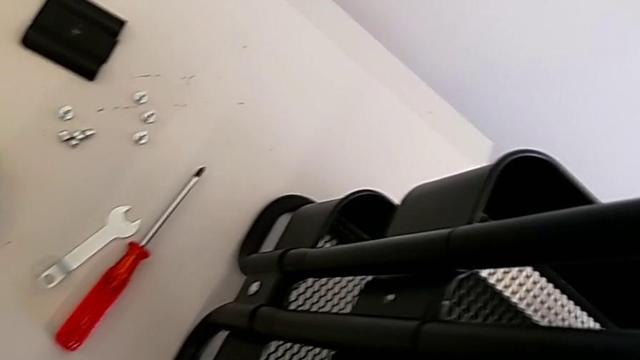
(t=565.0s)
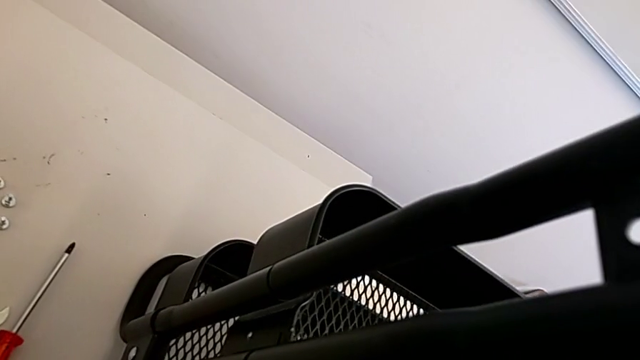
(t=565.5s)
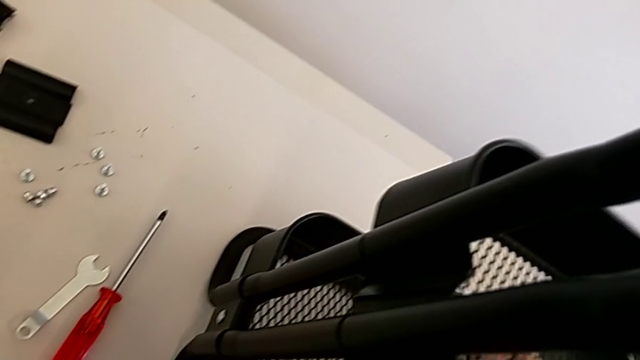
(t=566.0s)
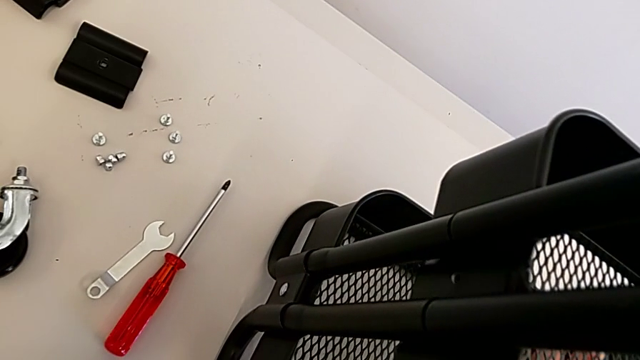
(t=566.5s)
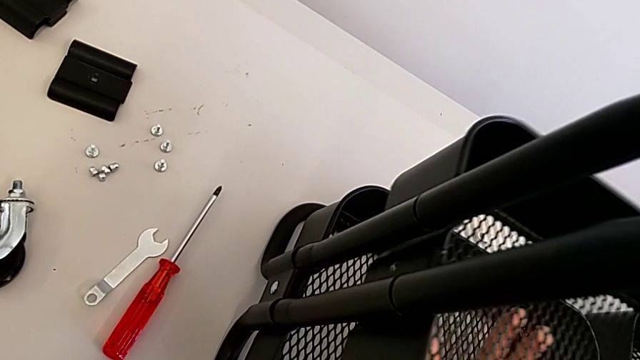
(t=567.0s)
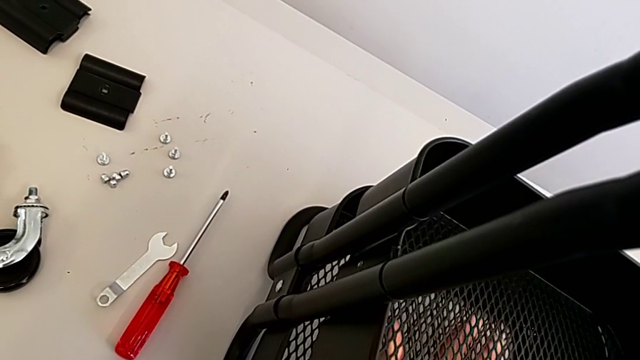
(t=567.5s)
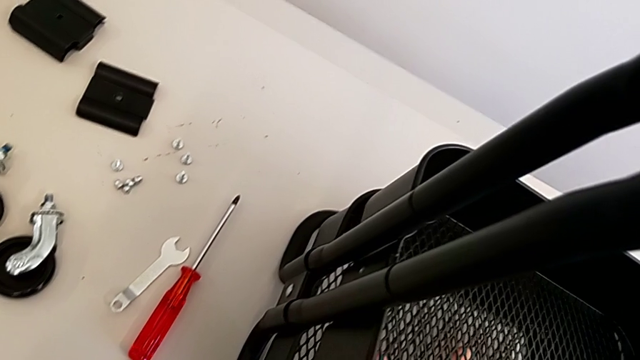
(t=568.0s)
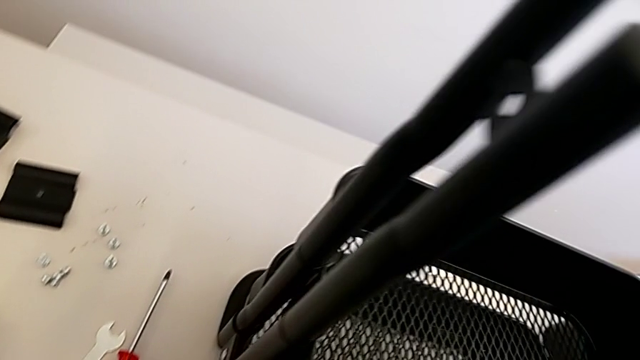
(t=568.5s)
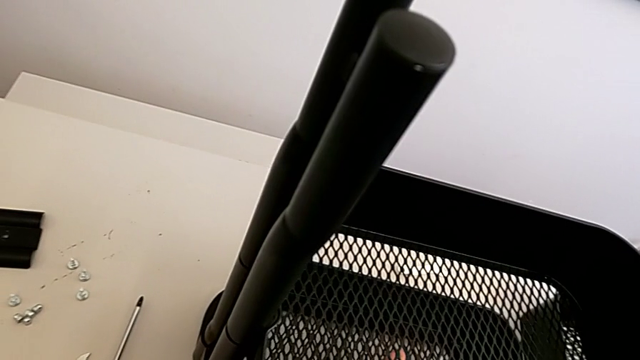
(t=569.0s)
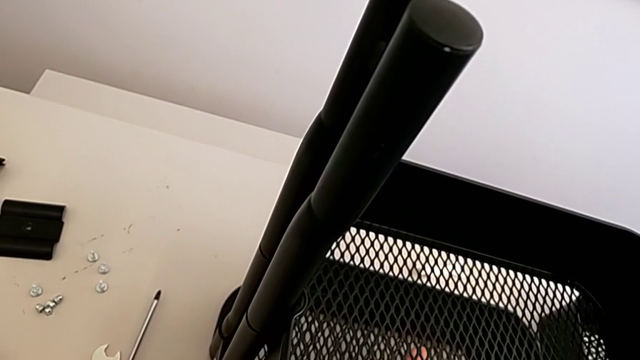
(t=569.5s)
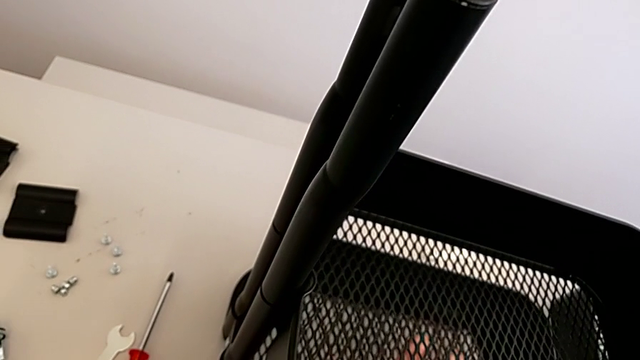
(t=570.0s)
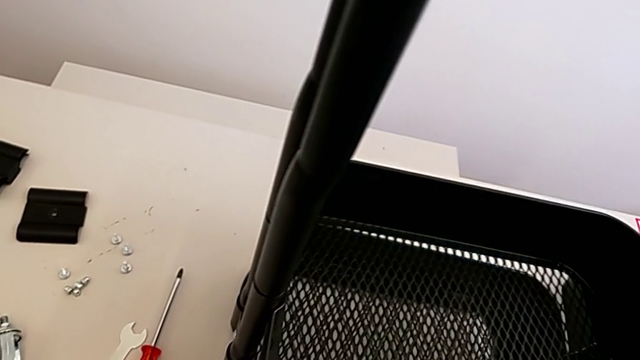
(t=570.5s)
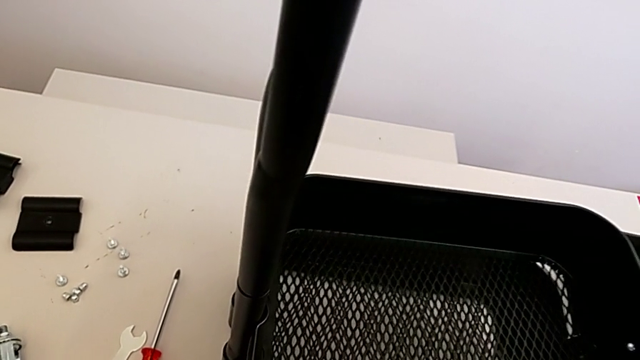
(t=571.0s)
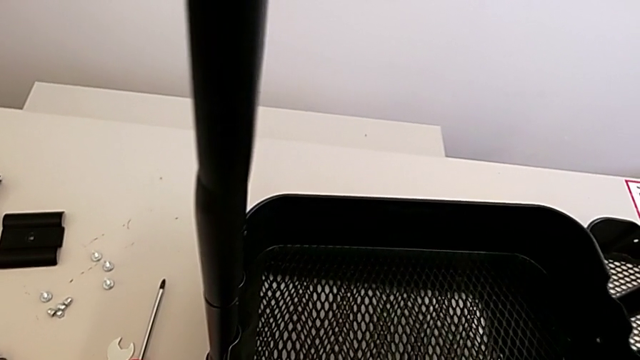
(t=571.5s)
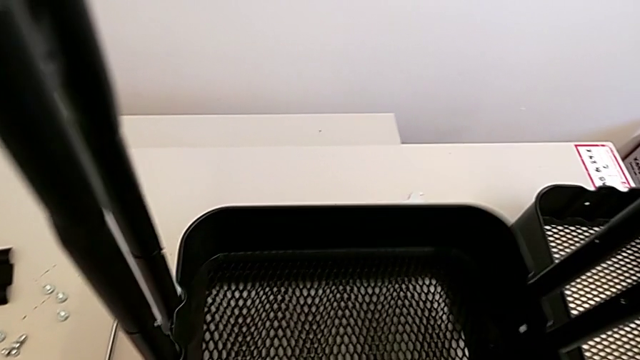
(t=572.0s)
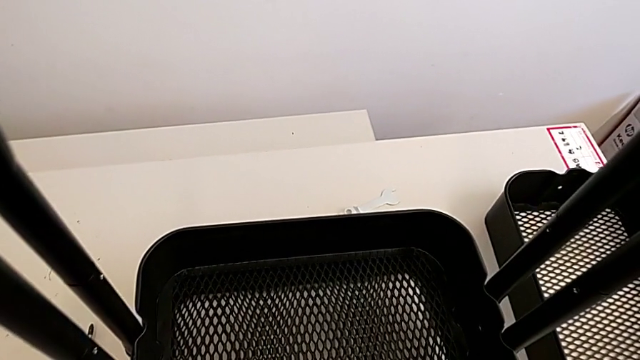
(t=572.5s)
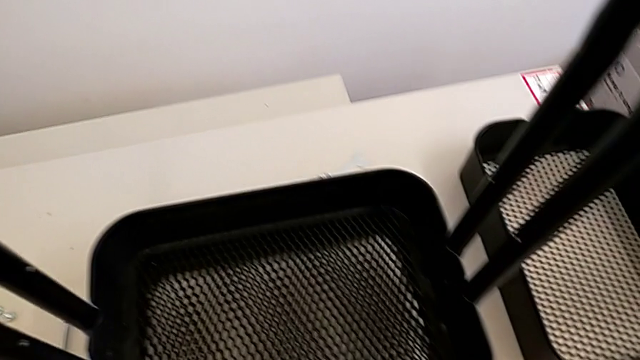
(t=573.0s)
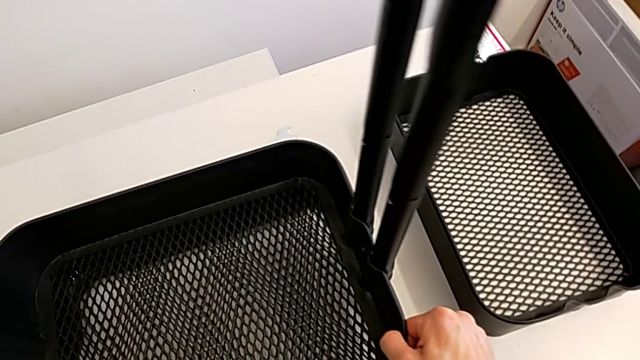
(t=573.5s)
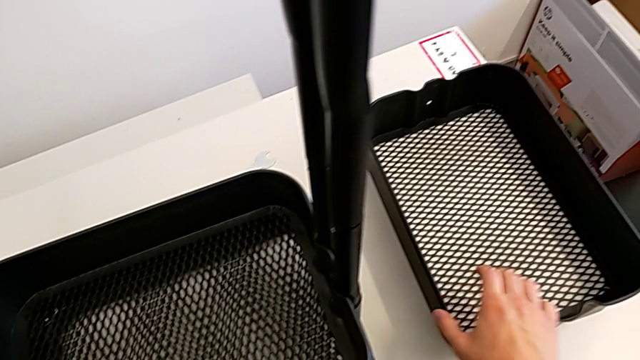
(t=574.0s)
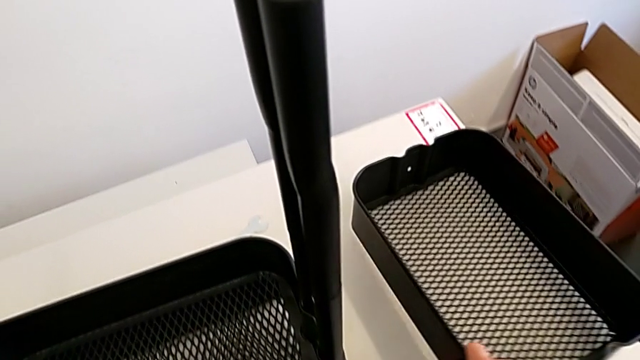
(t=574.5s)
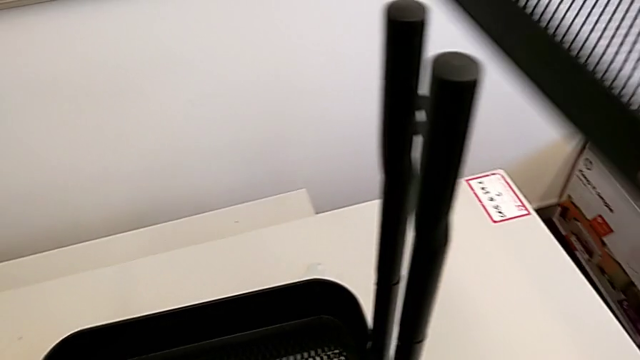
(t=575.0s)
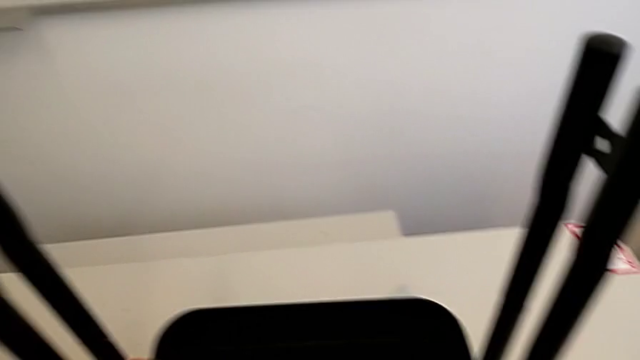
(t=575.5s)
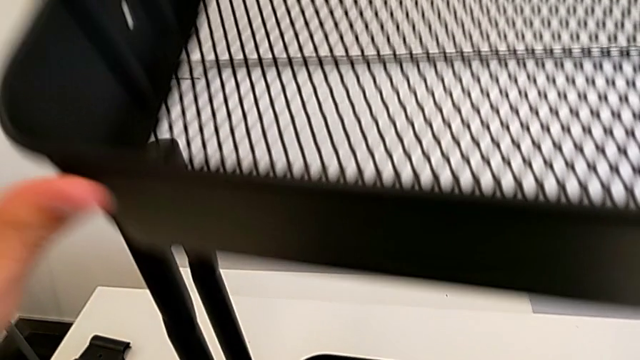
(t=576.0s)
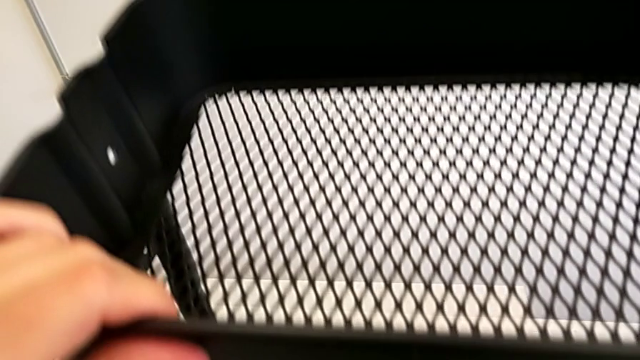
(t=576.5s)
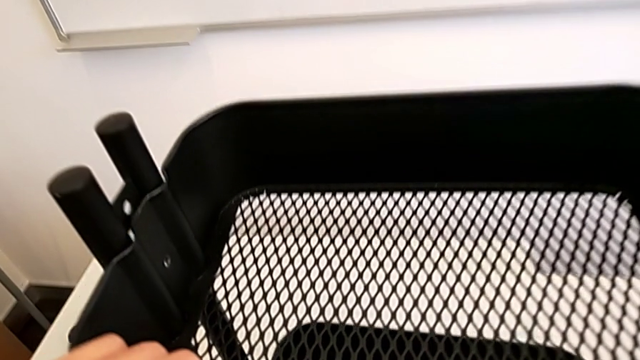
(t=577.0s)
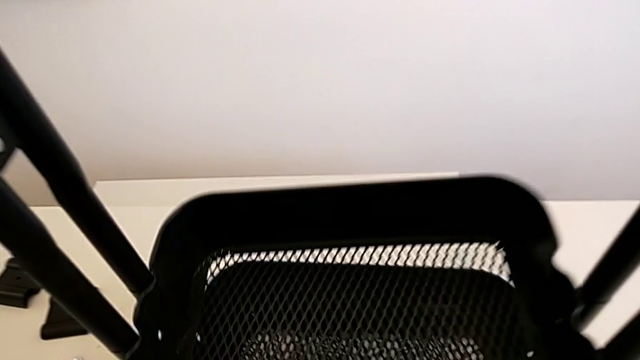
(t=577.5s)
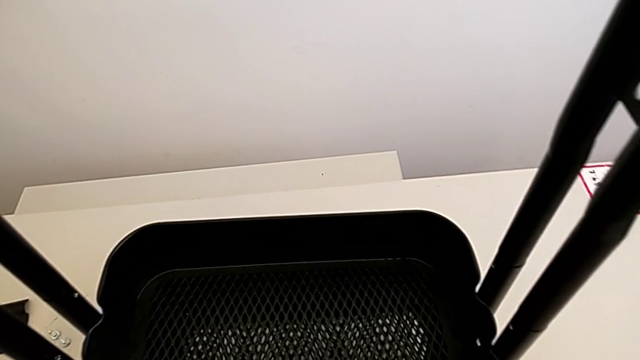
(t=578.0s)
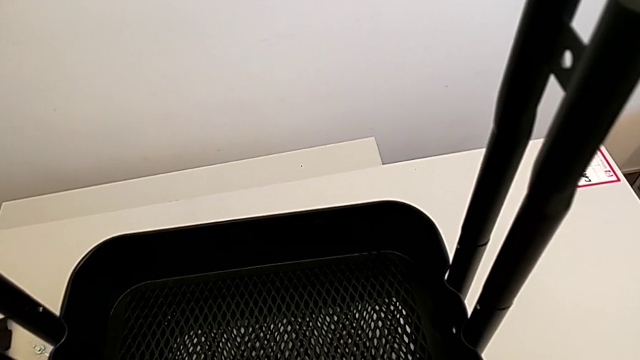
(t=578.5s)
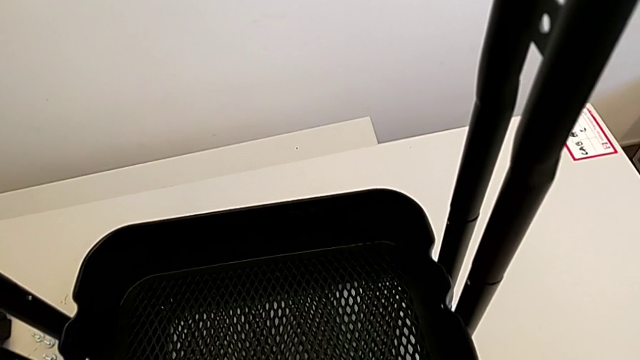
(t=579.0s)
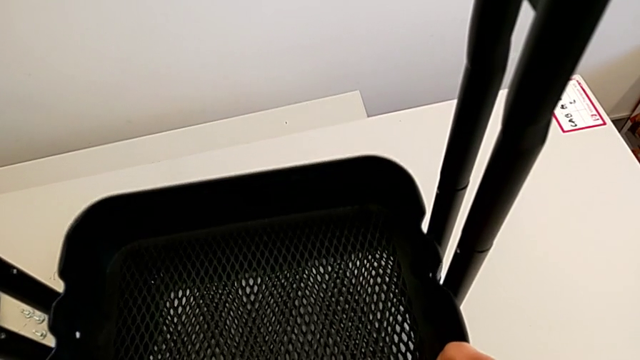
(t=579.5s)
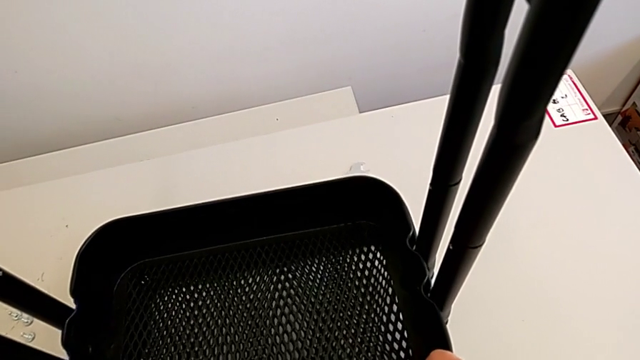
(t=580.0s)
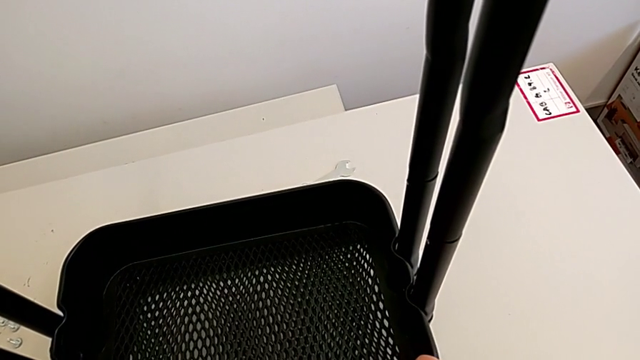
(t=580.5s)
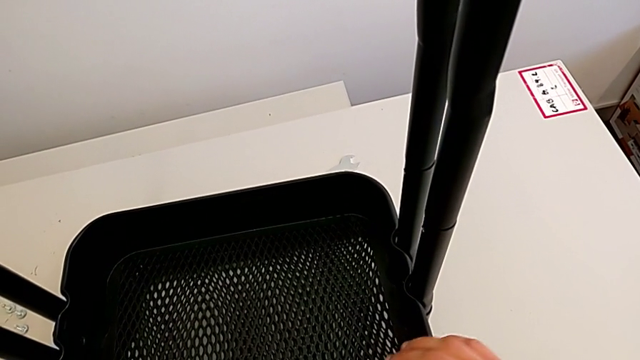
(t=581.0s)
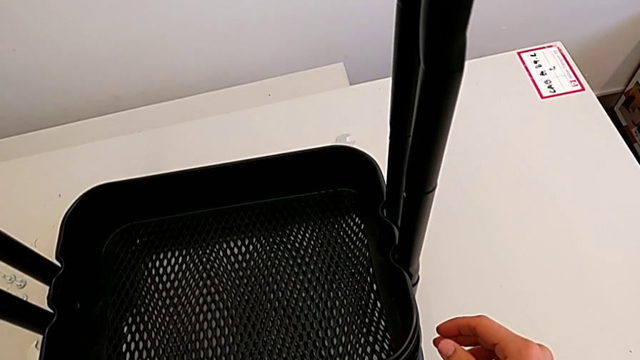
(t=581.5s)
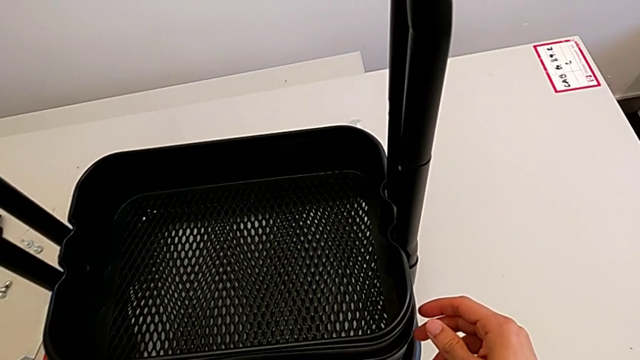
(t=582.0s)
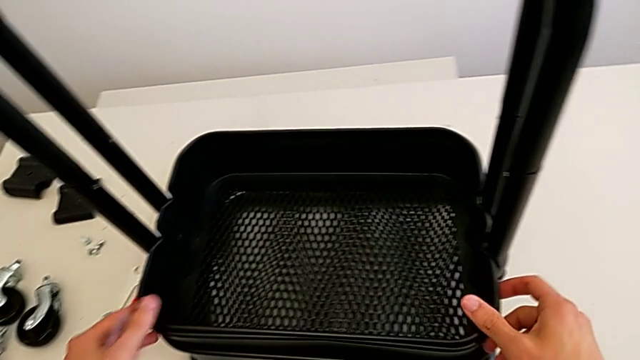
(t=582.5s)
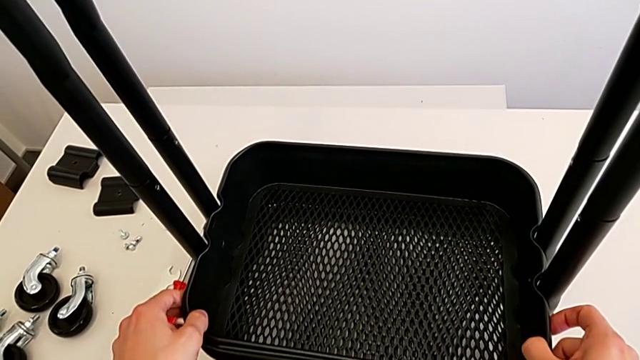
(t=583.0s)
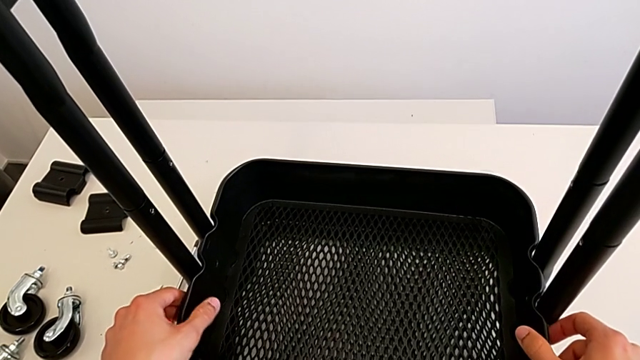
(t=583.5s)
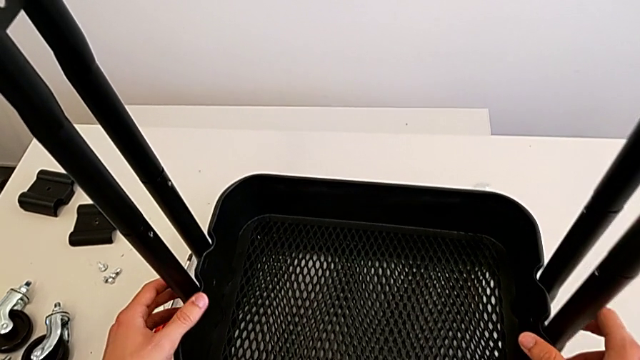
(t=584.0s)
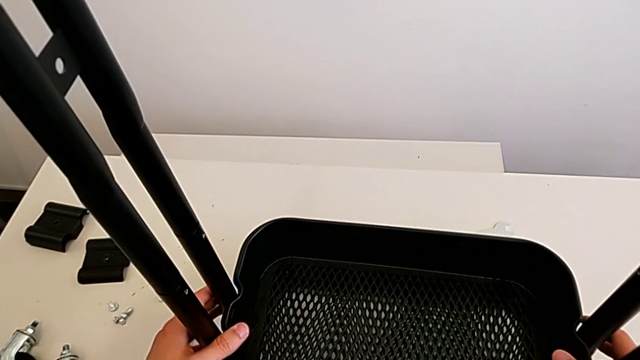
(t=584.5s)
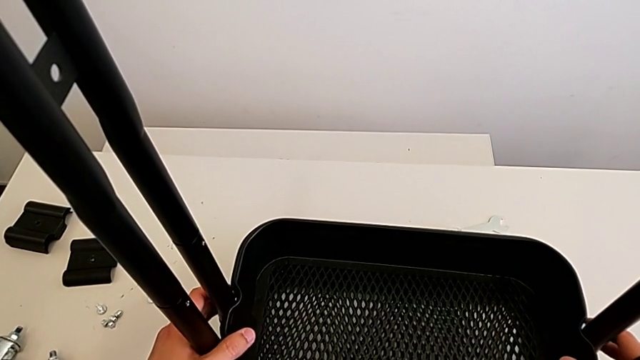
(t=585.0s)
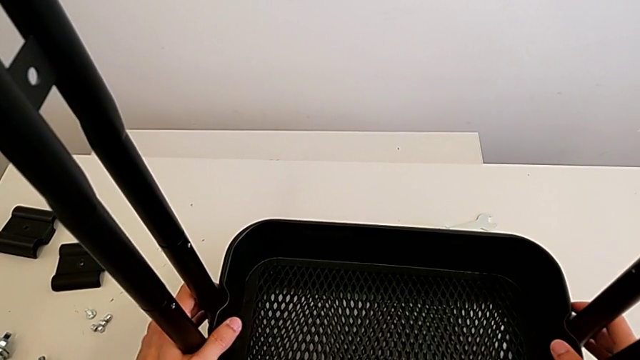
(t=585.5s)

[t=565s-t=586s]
The camera wearer is sliding down the trays. They keep wrongly aligning the grid tray, lift it, align it and hold the leg.
